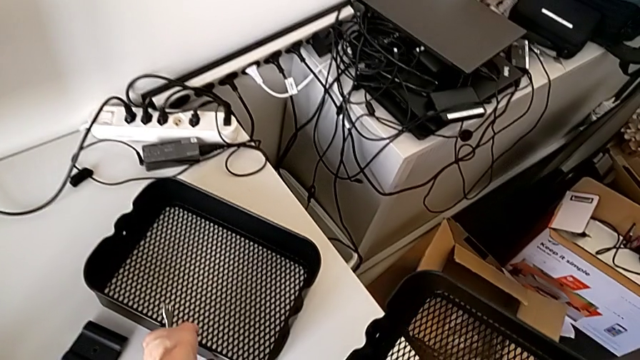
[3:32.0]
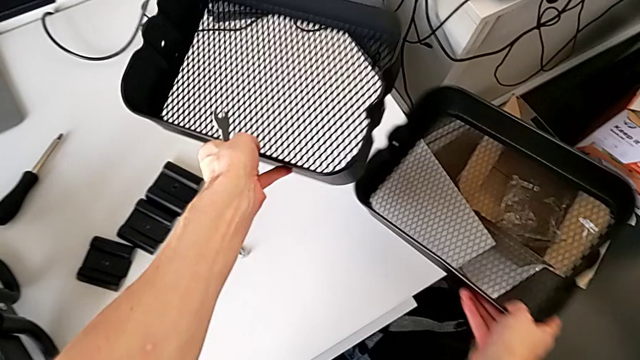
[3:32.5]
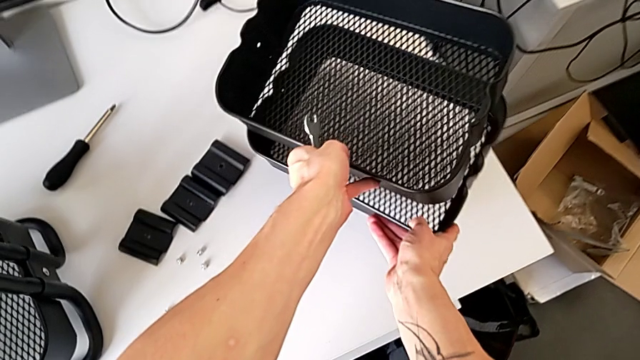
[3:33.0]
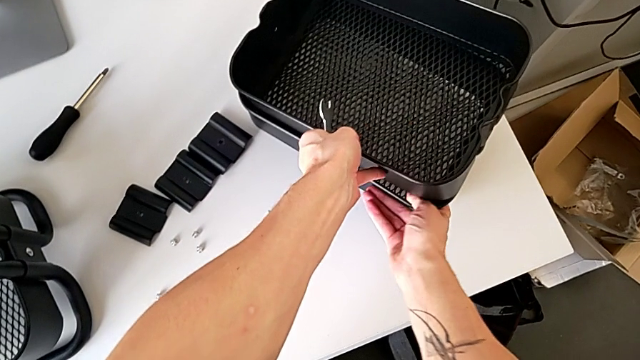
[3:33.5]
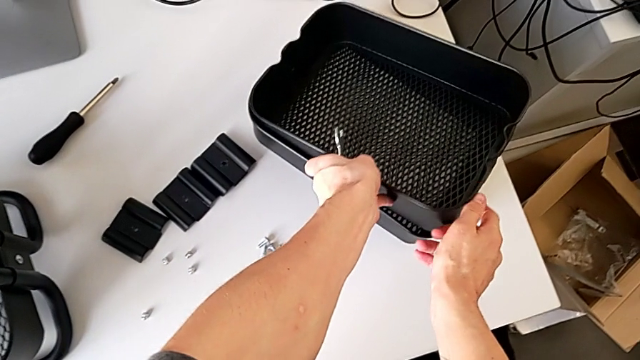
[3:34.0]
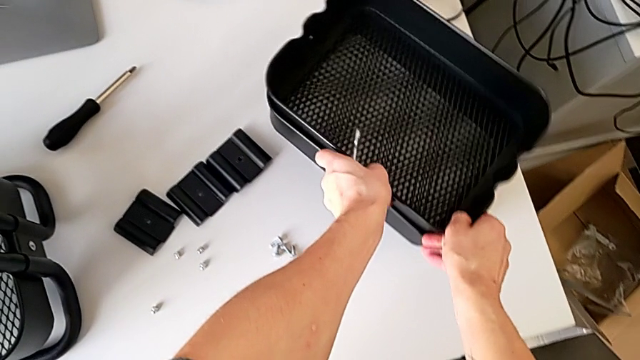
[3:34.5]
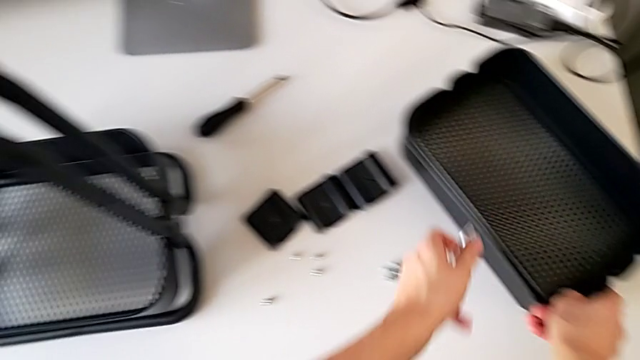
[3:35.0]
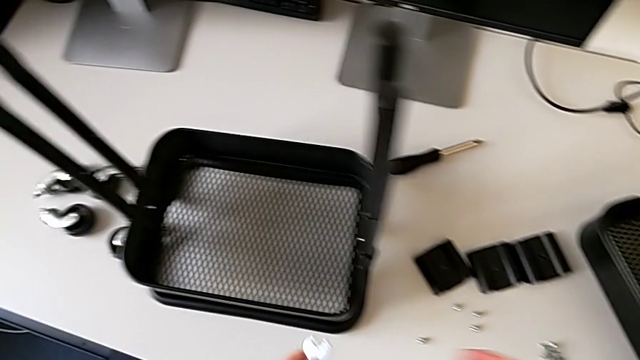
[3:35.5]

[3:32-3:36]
The camera wearer is disassembling the middle tray of the furniture. They align the grid tray.

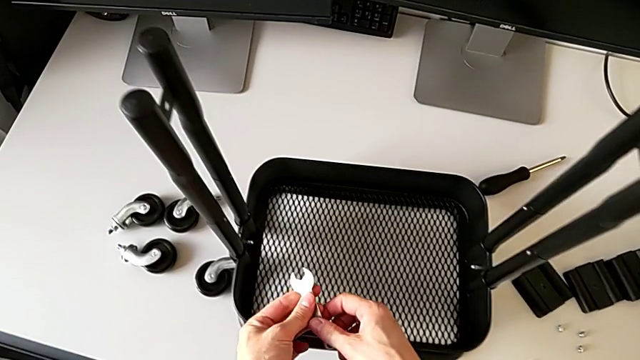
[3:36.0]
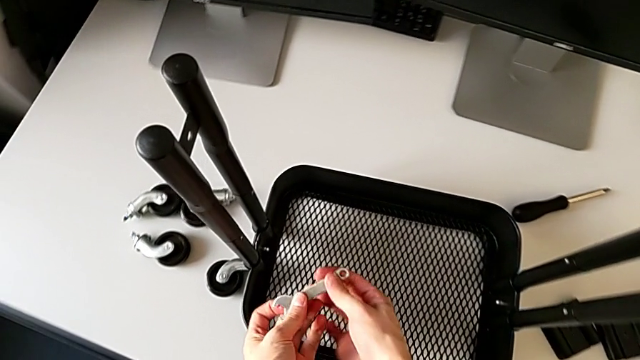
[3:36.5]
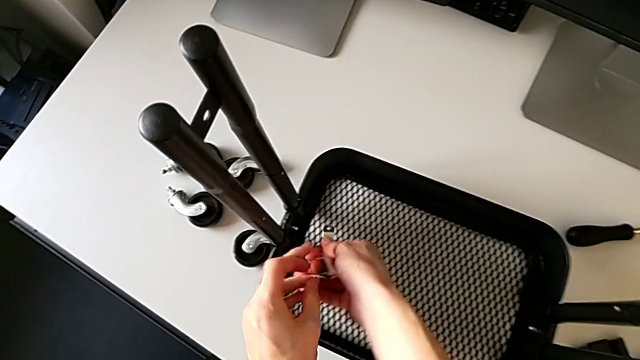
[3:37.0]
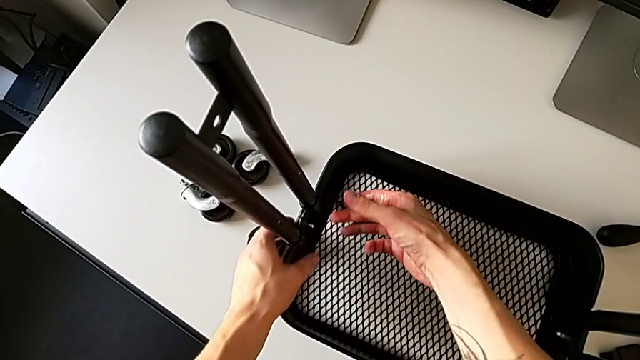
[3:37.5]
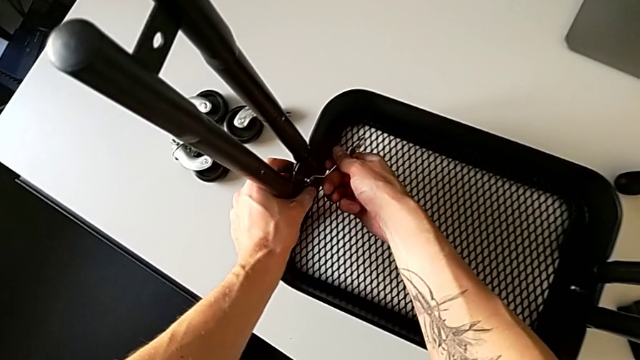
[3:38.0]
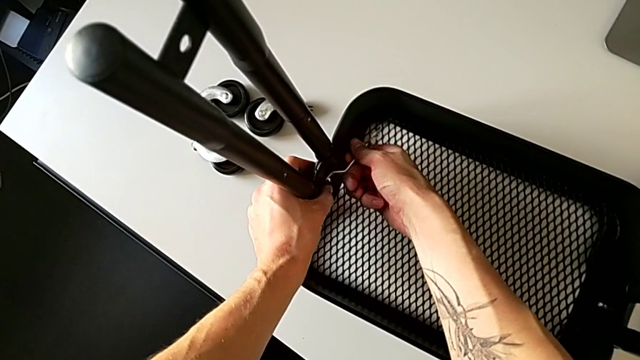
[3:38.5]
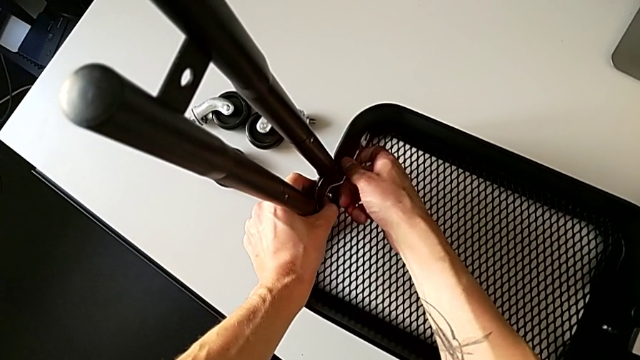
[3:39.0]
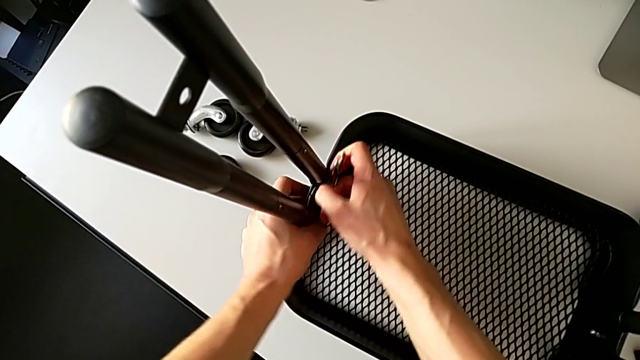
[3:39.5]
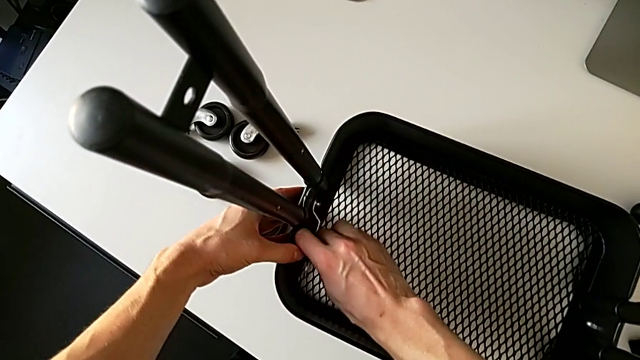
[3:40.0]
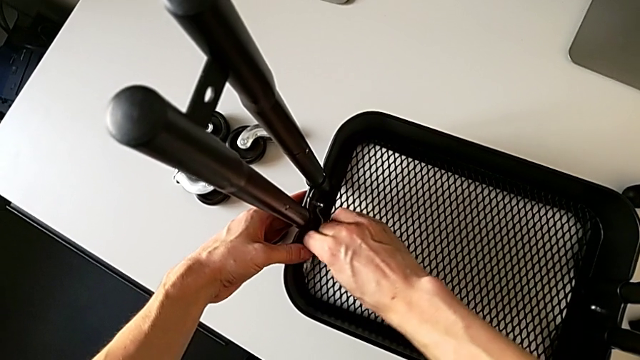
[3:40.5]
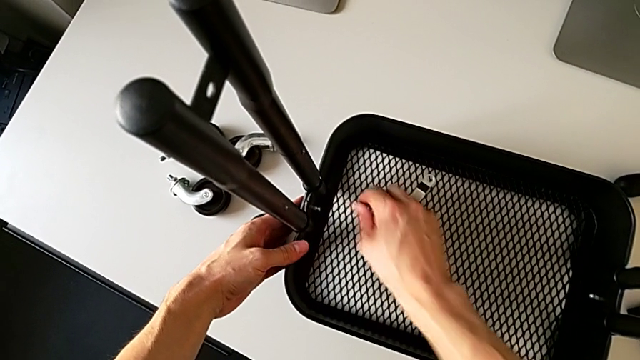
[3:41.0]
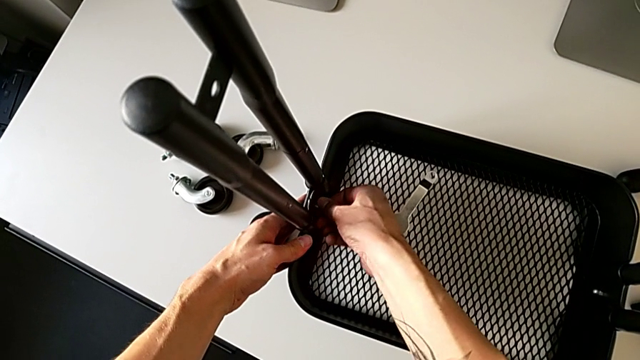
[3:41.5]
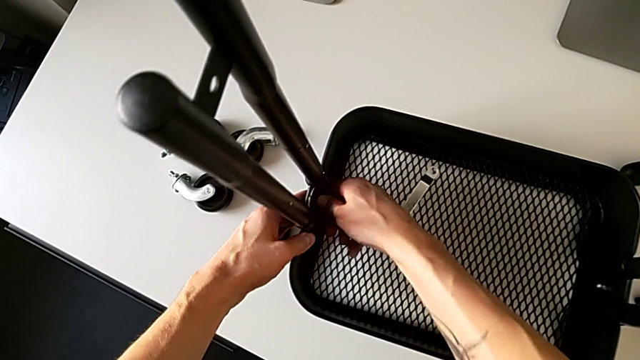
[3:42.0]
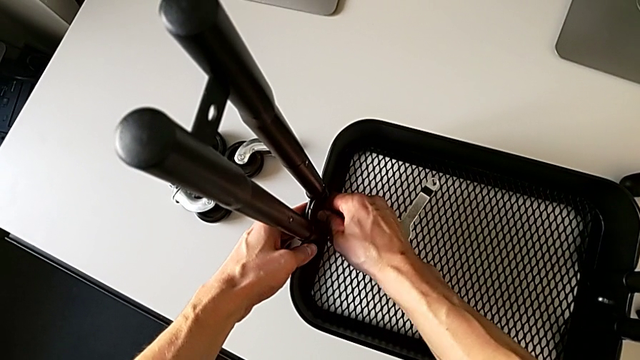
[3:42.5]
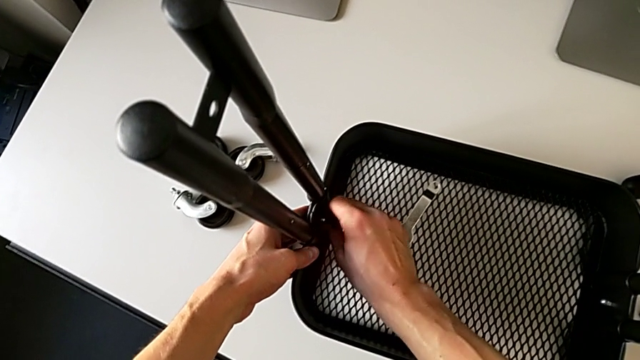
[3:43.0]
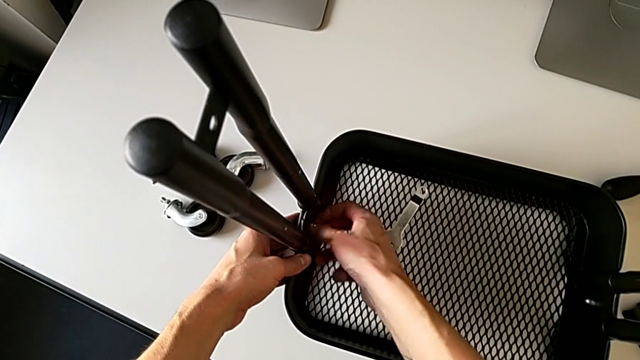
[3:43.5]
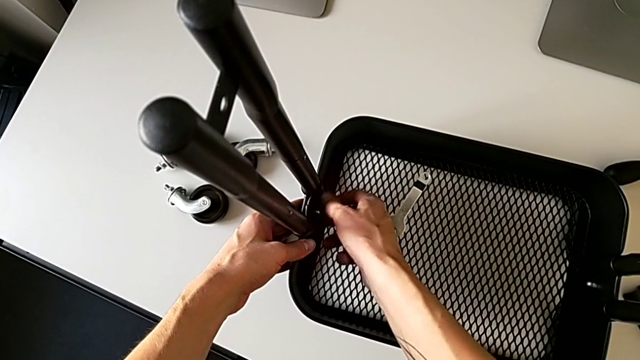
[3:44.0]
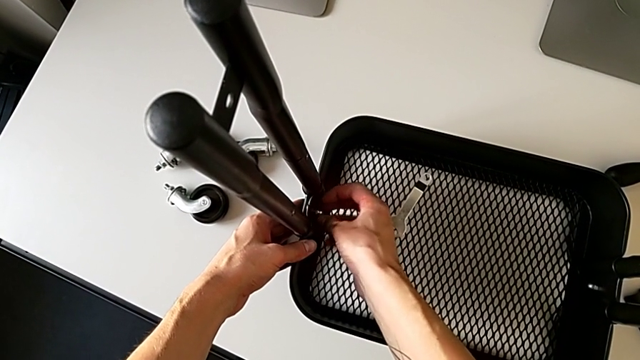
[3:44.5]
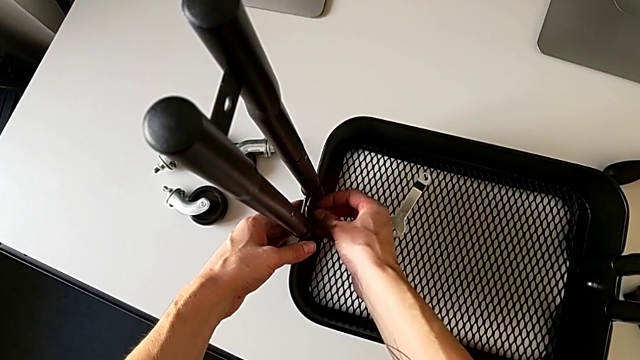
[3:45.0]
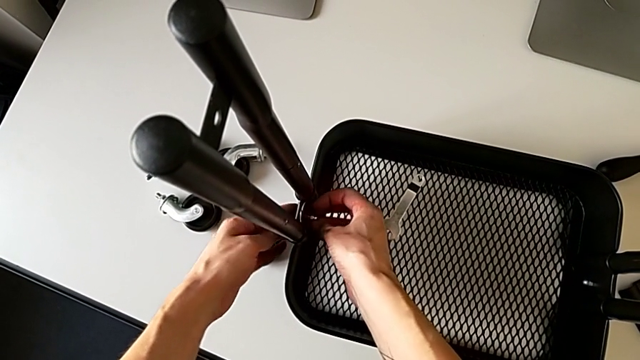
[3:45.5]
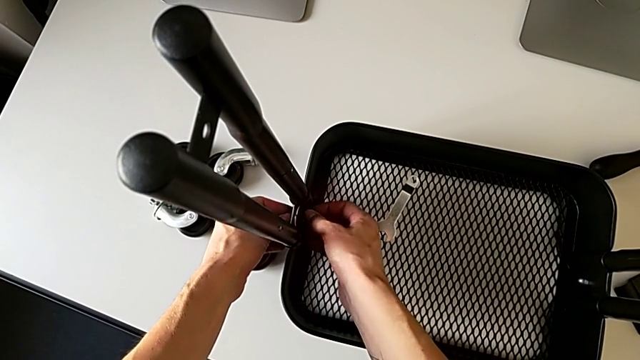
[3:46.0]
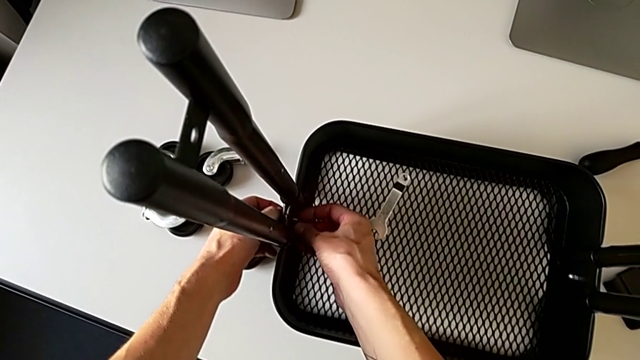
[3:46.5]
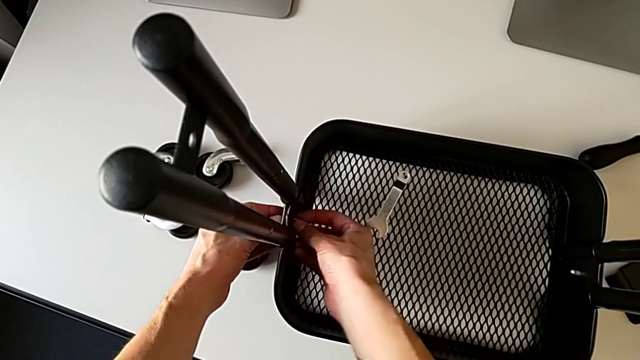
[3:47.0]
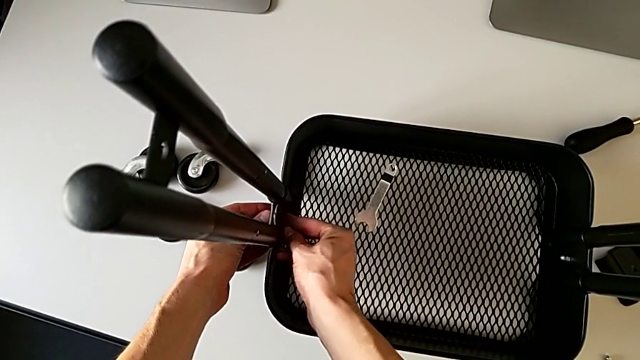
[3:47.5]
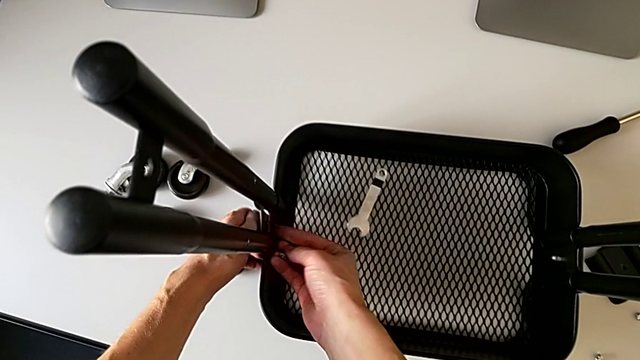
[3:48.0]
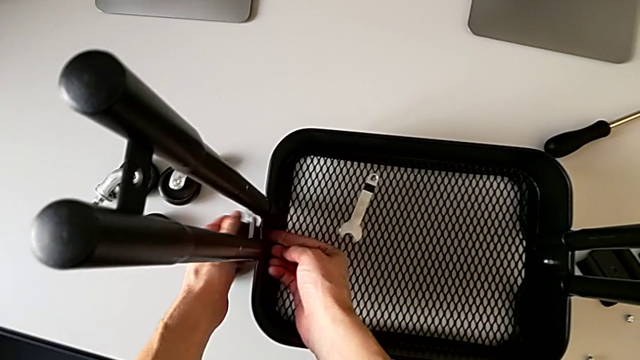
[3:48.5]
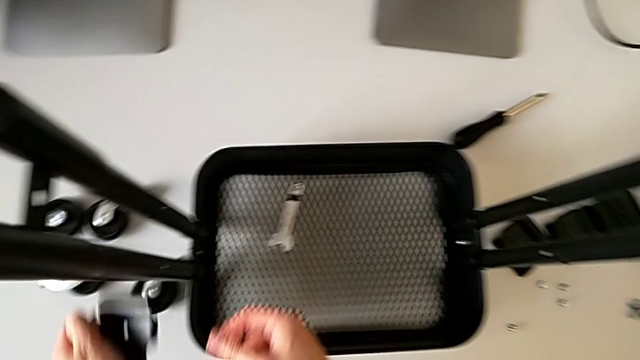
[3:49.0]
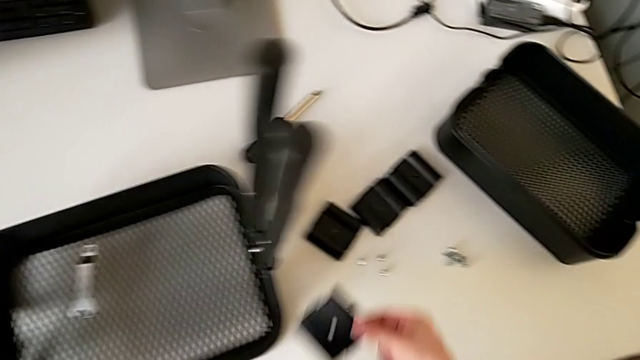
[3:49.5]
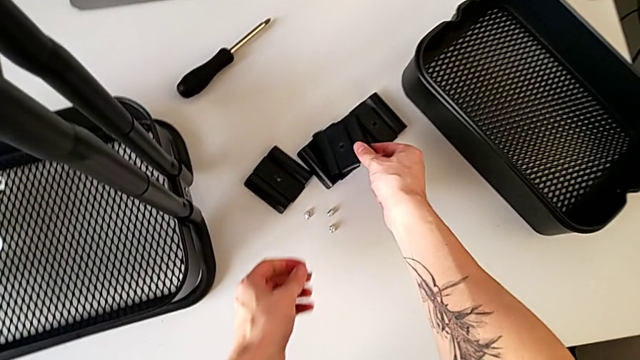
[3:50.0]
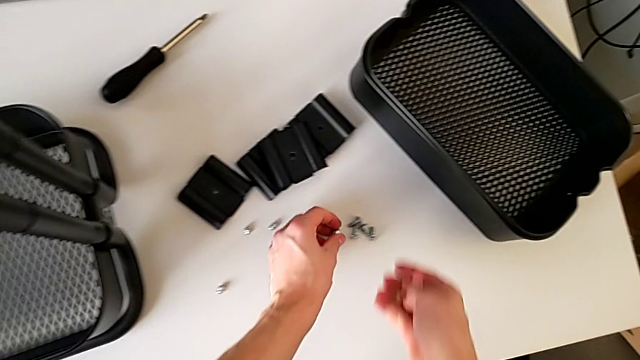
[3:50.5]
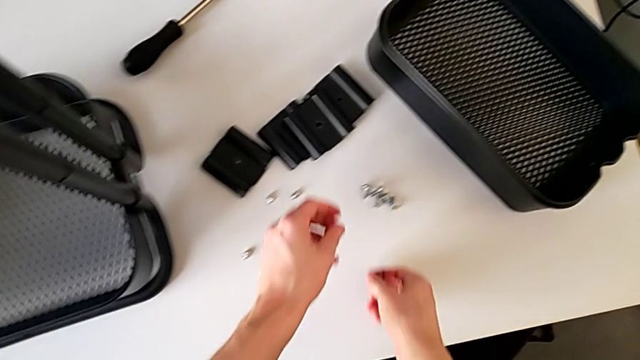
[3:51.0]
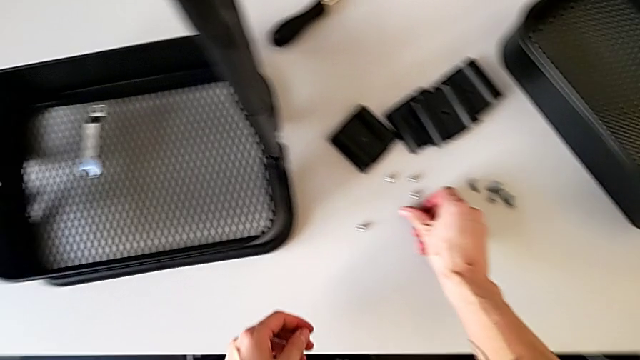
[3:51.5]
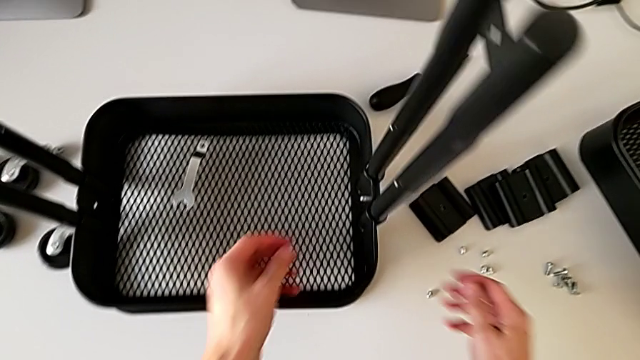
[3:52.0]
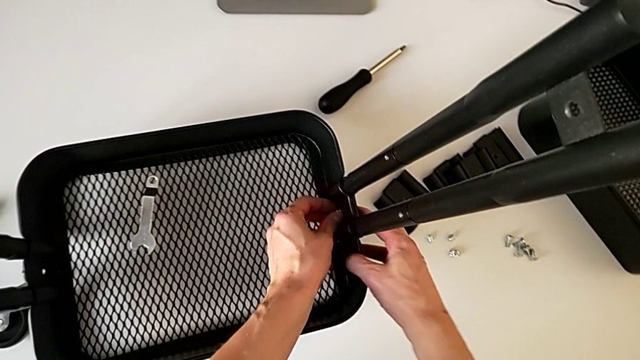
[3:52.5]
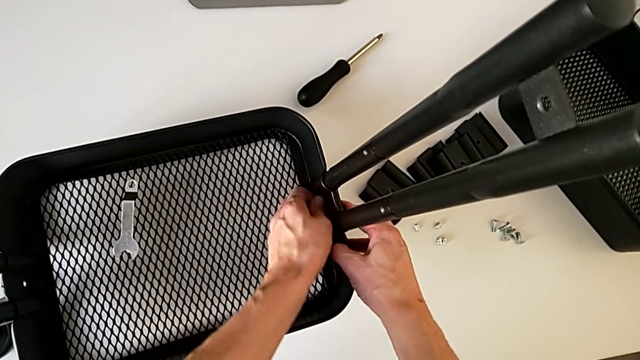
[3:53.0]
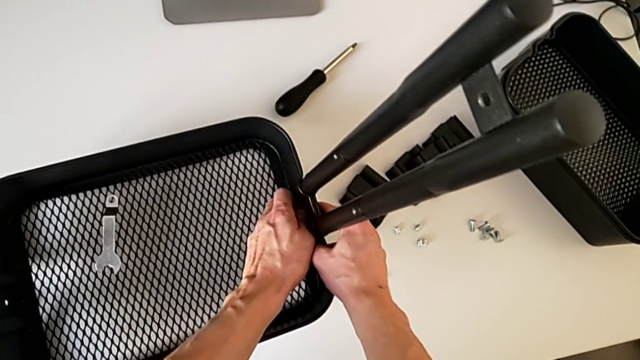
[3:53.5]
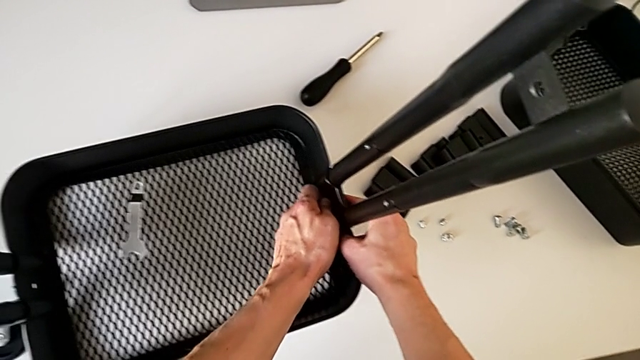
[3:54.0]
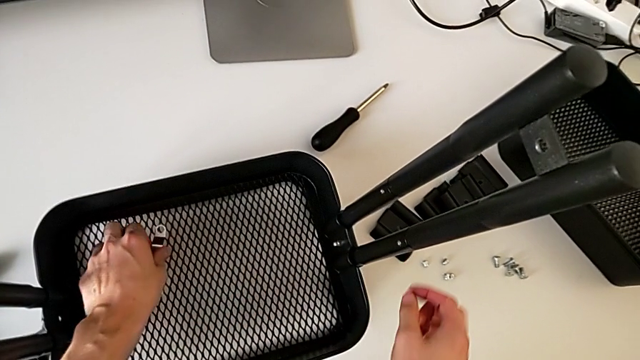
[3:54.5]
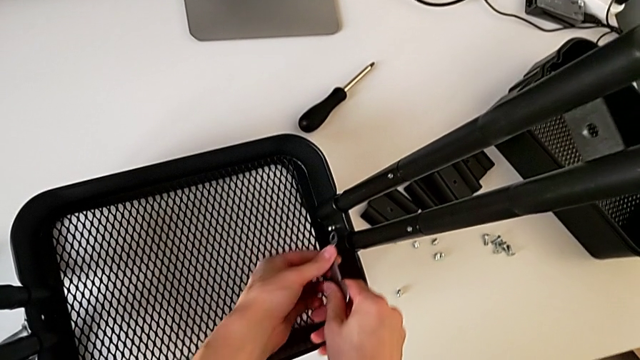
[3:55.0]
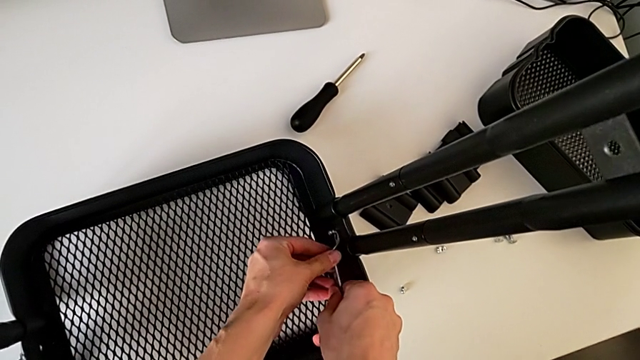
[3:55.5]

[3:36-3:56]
The camera wearer is disassembling the bottom tray of the furniture. They insert the hexagonal wrench, unscrew the hexagon cap nut, withdraw the hexagonal wrench, place it, unscrew the hexagon cap nut, disassemble the hexagonal wrench, disassemble the bracket and disassemble the bolt, place the bracket, place the bolt, place the hexagon cap nut, inspect it, grab the hexagonal wrench and insert it.
